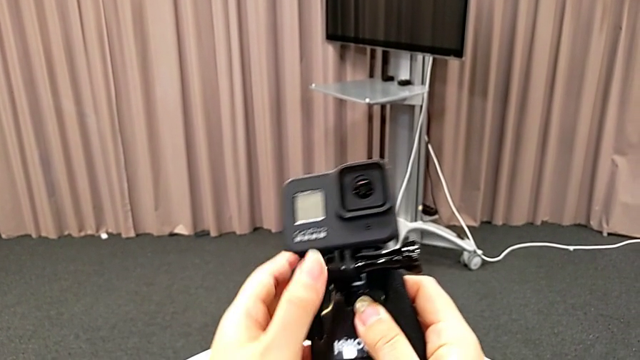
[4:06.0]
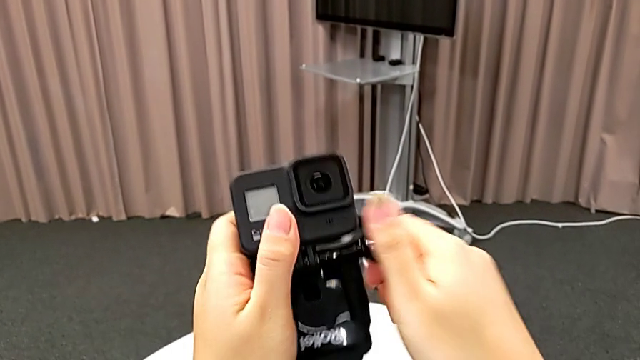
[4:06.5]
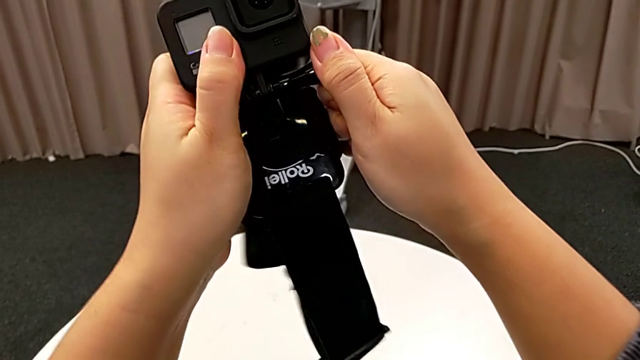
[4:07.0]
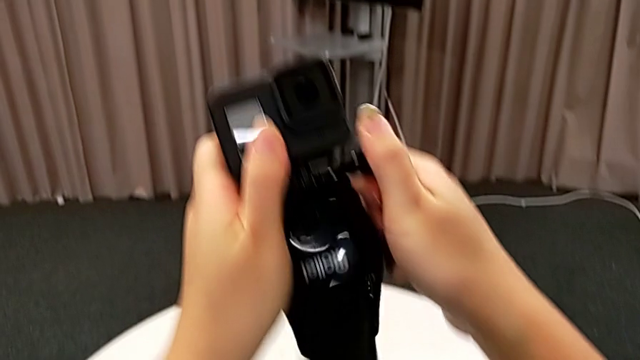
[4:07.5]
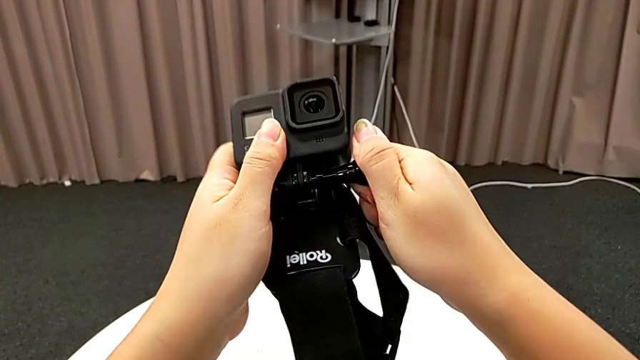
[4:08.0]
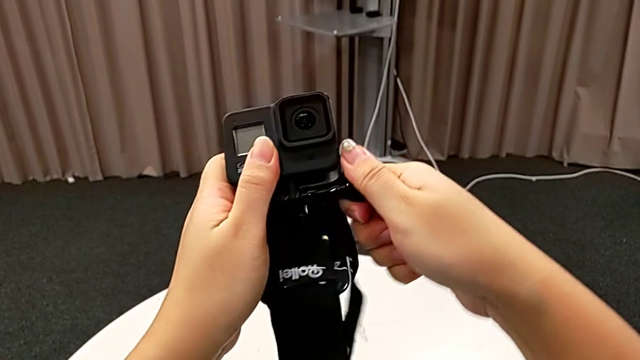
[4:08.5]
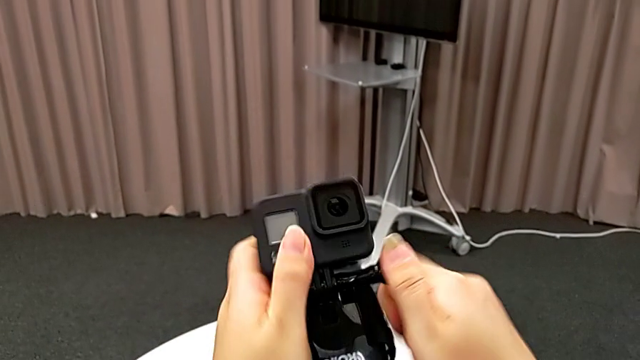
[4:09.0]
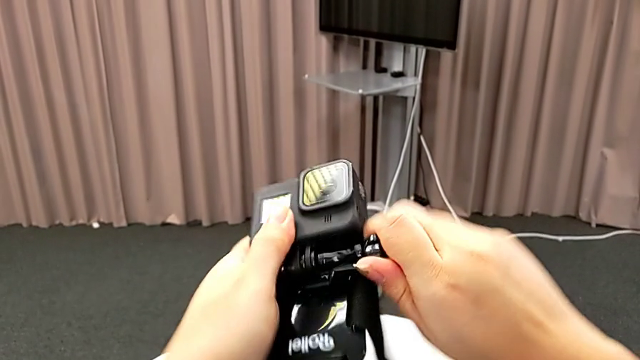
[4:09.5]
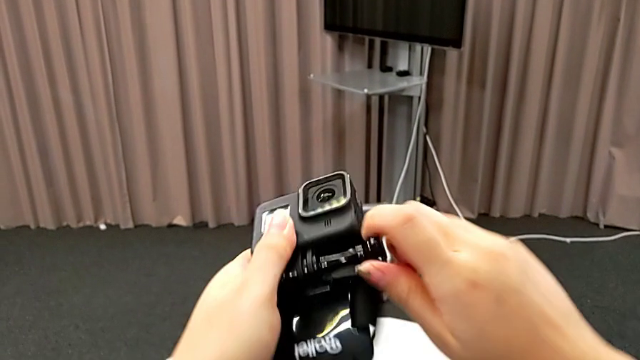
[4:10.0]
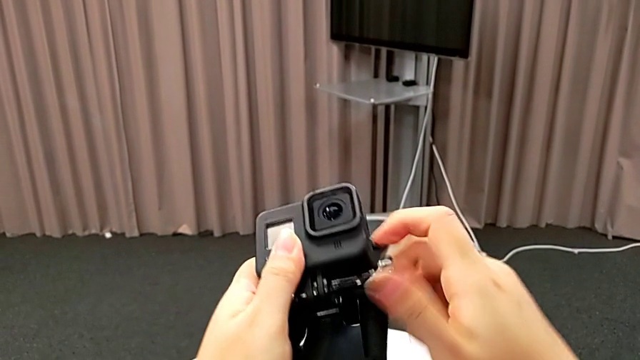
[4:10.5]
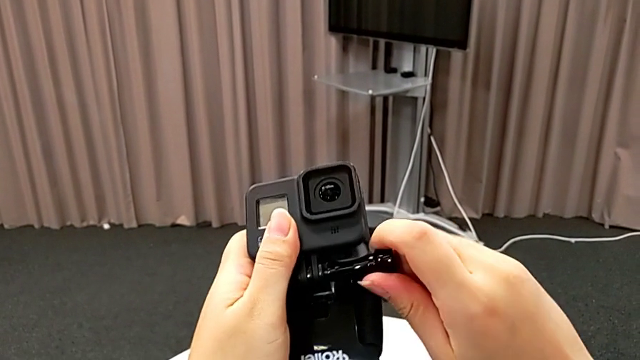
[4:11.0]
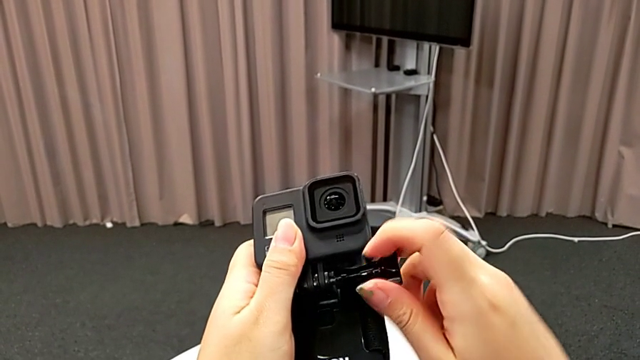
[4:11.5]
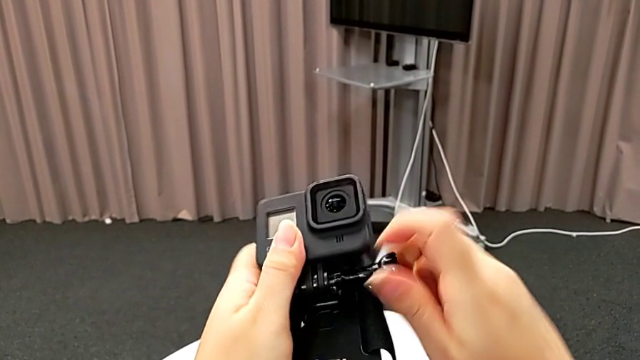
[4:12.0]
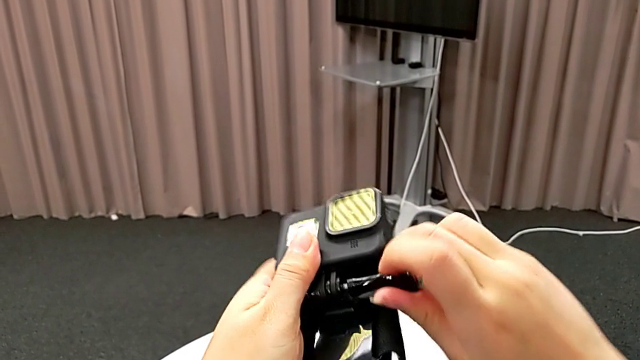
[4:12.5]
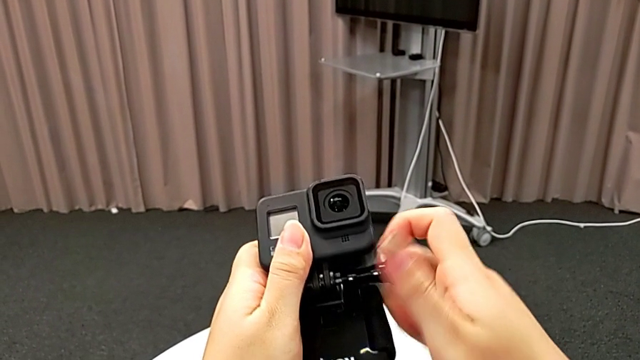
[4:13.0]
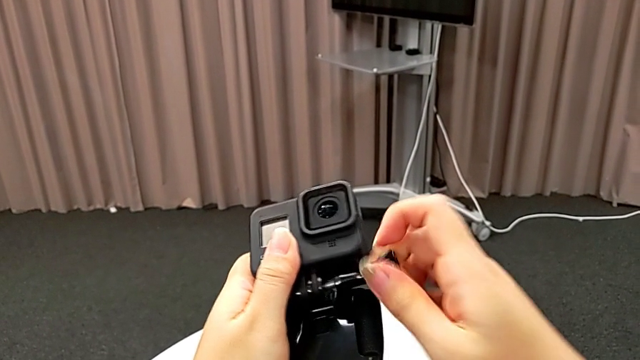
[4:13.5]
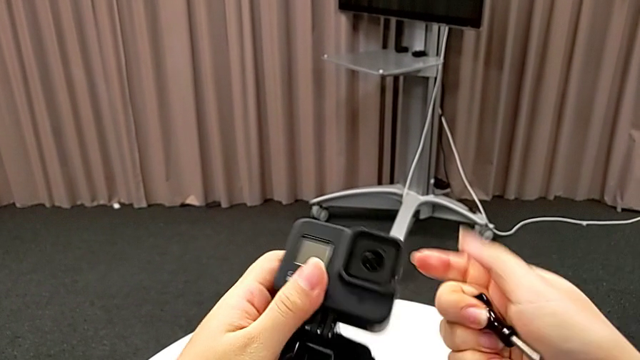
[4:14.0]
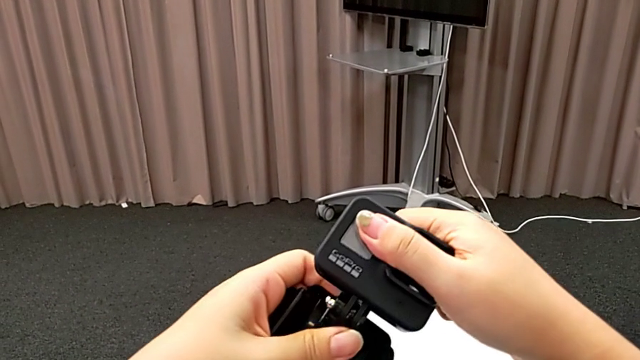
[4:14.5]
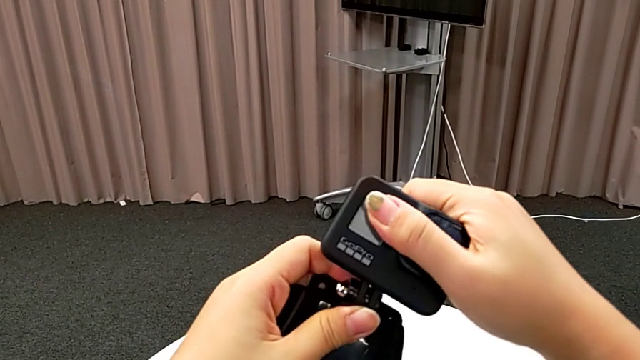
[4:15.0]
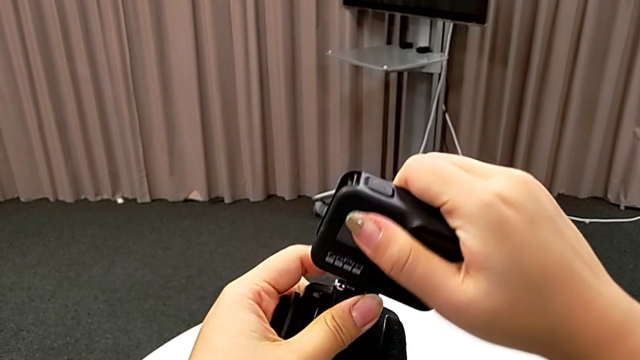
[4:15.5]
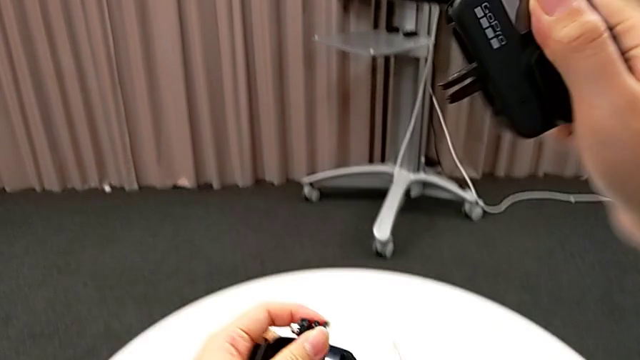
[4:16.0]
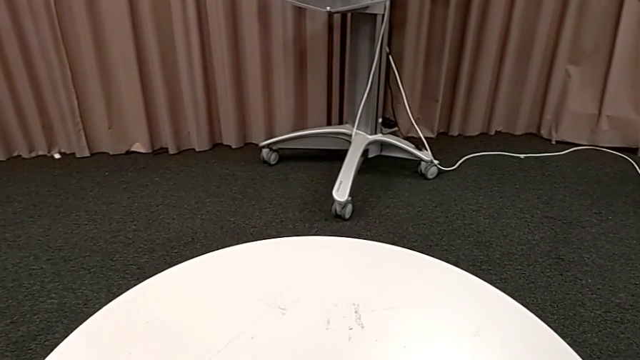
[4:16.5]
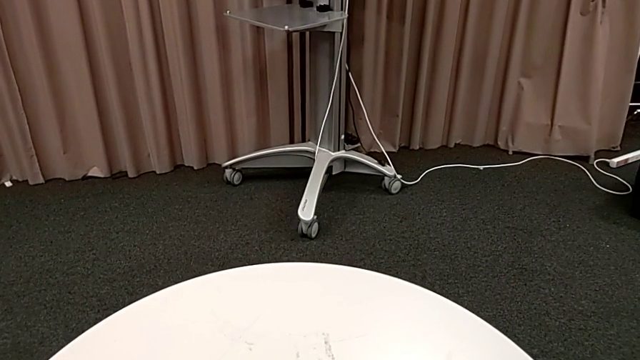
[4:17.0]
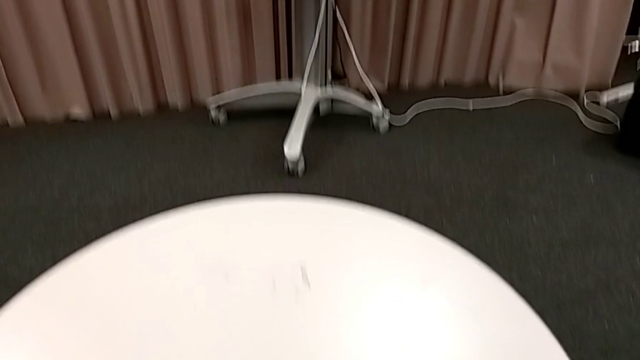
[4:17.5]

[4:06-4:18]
The camera wearer is inserting the GoPro into a handheld grip. They grab the screw, unscrew it, grab the GoPro and withdraw it.

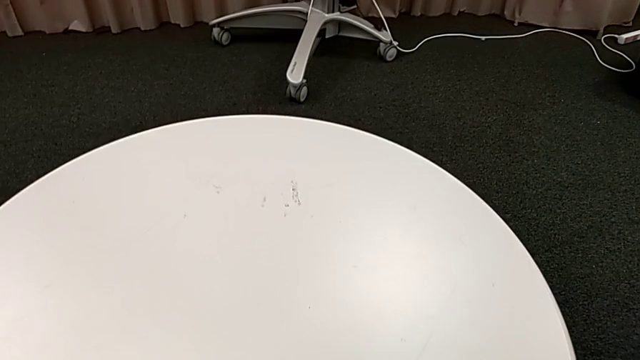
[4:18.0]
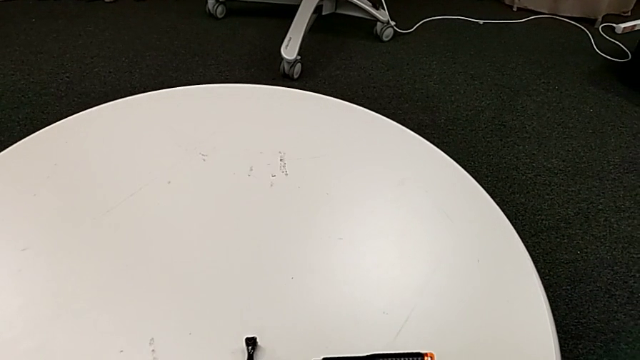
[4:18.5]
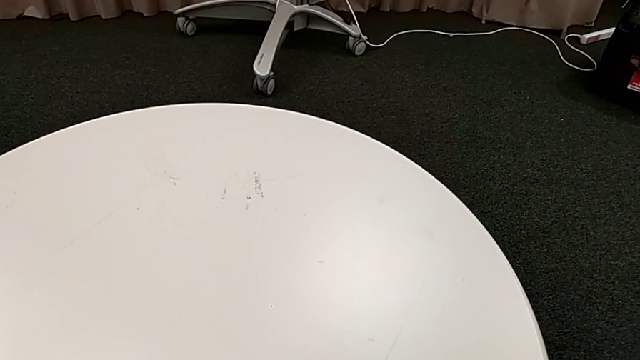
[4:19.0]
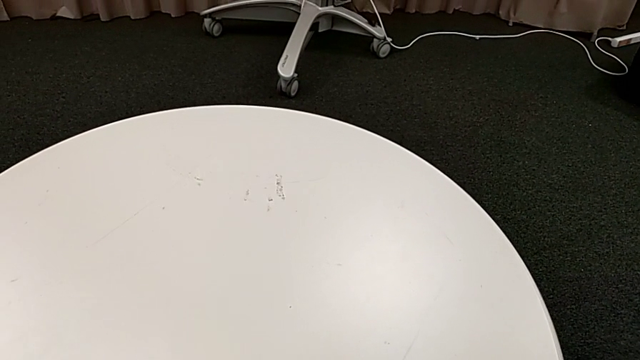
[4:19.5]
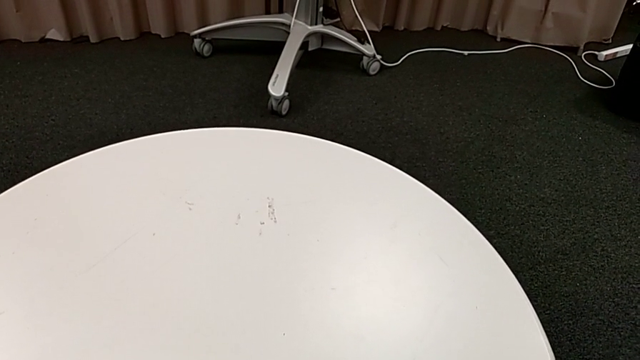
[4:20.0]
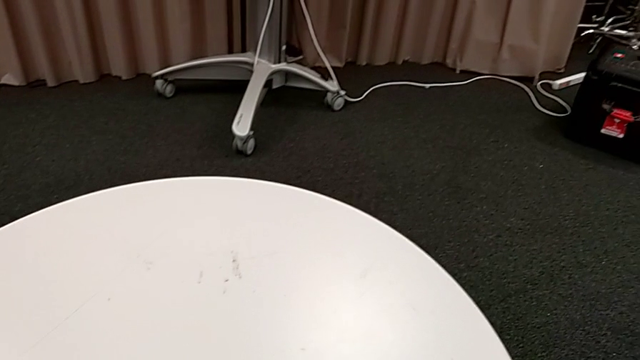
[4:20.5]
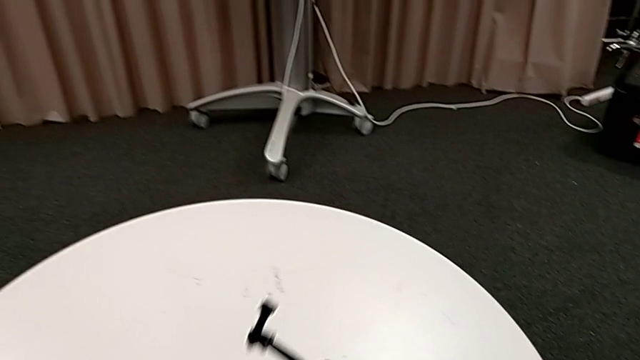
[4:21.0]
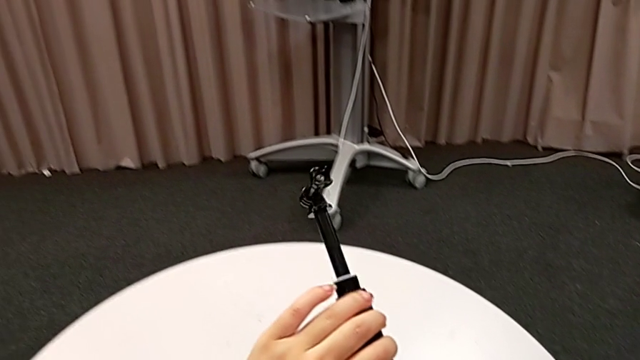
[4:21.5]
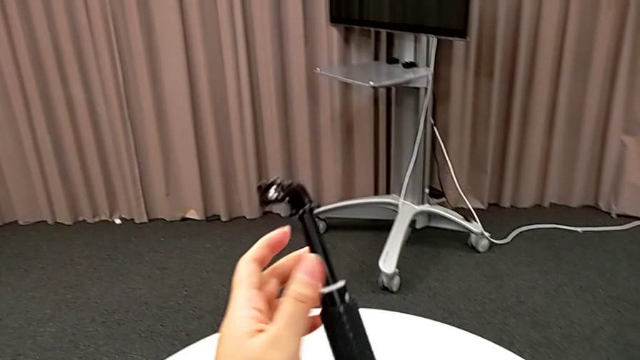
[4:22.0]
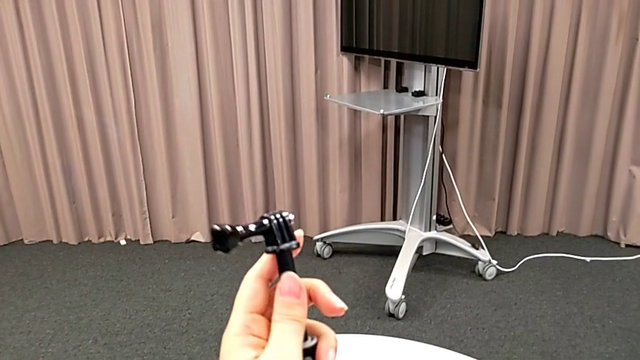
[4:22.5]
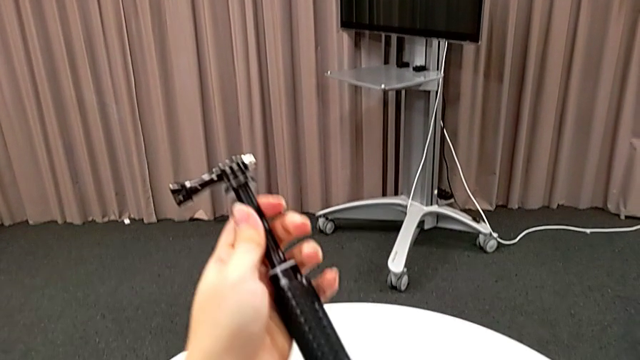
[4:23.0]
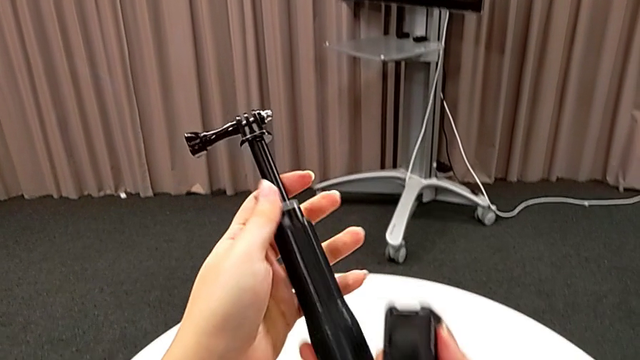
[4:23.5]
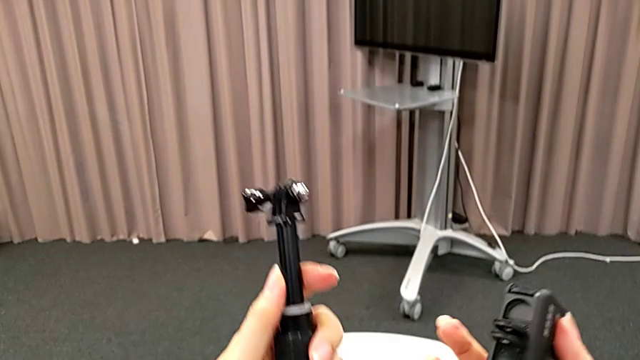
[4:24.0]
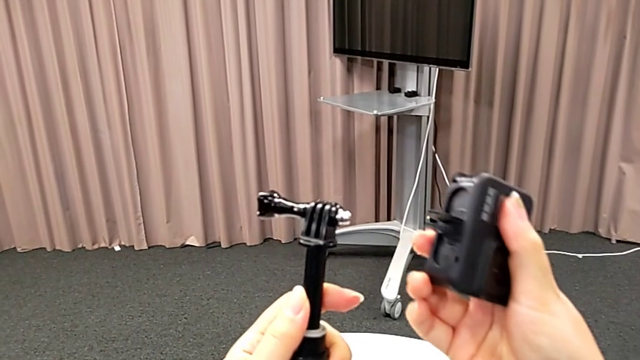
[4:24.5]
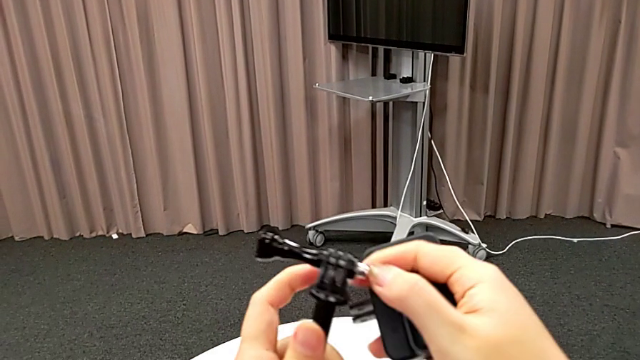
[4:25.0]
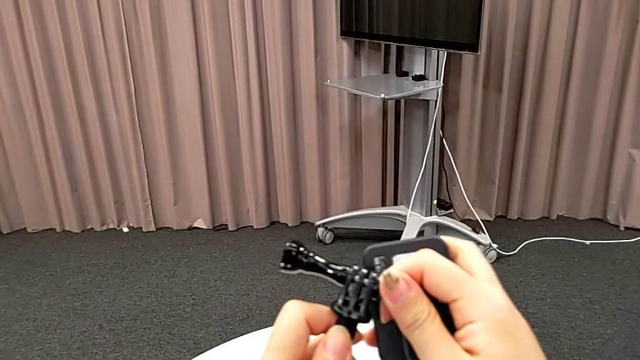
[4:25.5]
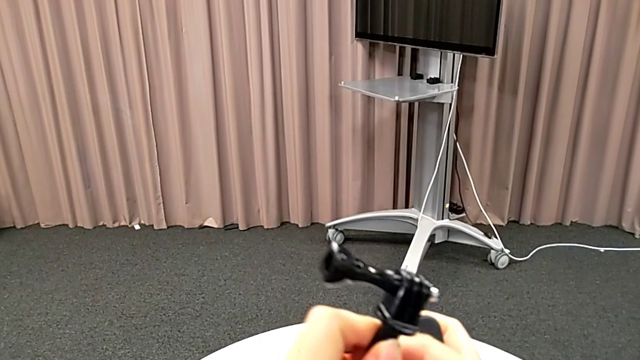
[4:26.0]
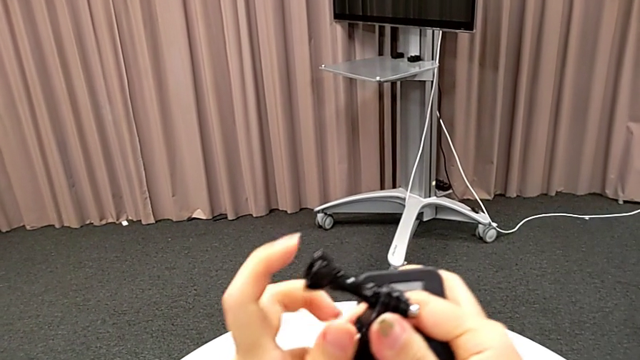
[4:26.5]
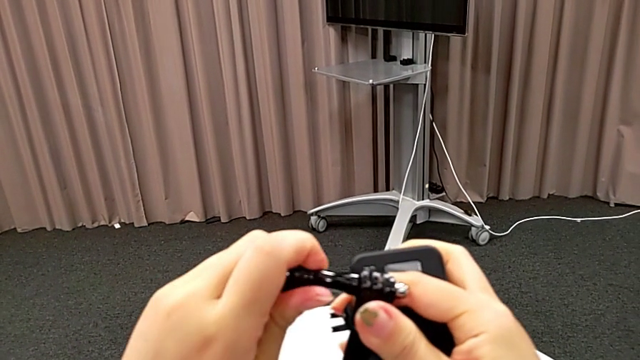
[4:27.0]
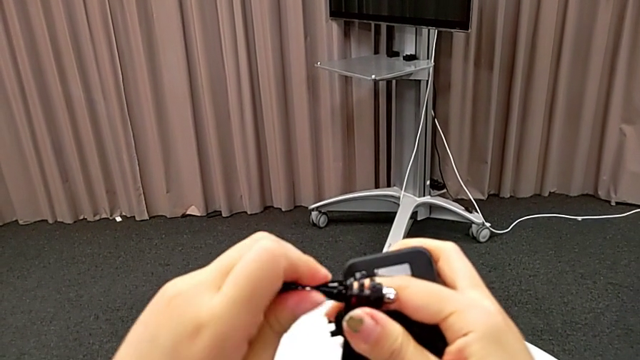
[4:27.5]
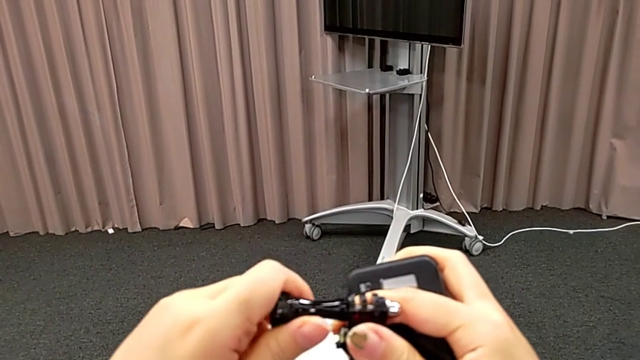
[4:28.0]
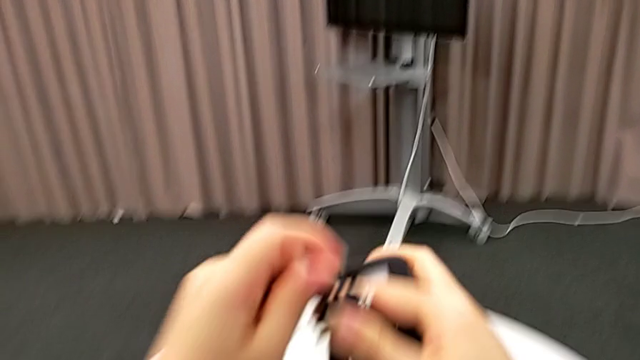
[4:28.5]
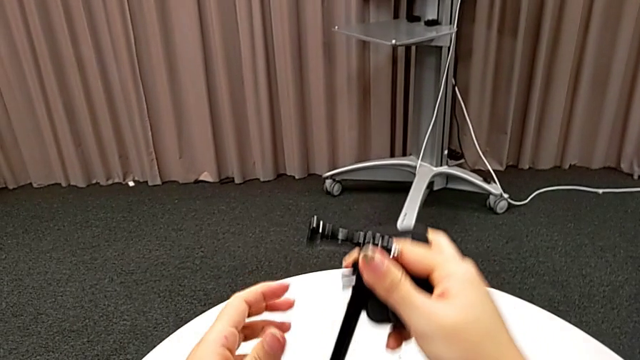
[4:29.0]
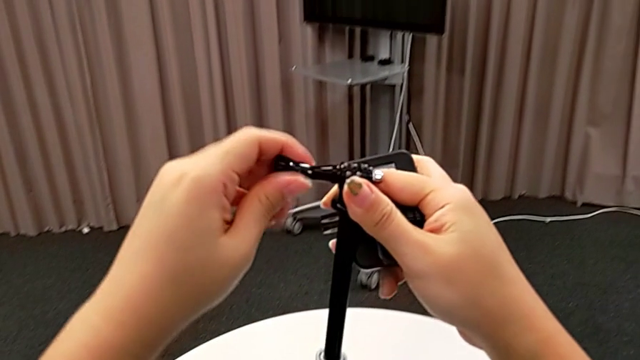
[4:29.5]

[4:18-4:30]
The camera wearer is inserting the GoPro into a handheld grip. They grab the handheld grip, inspect it and begin to unscrew it.
